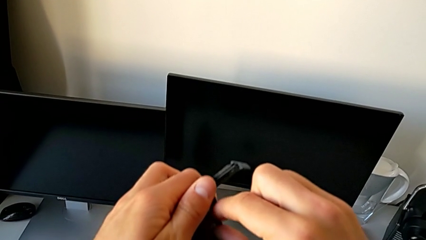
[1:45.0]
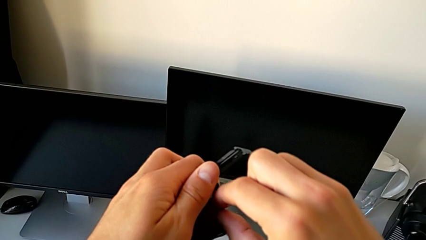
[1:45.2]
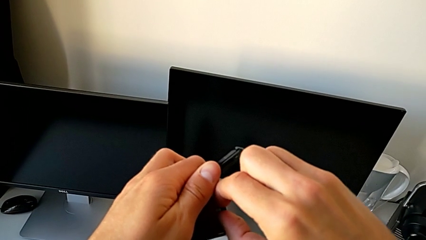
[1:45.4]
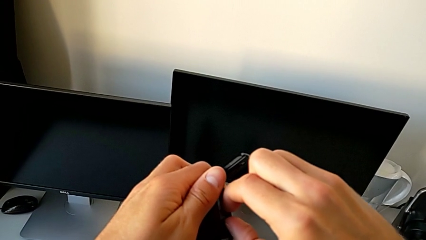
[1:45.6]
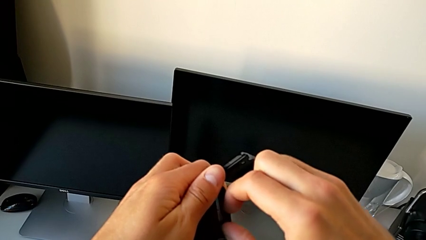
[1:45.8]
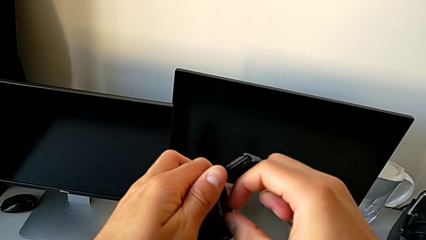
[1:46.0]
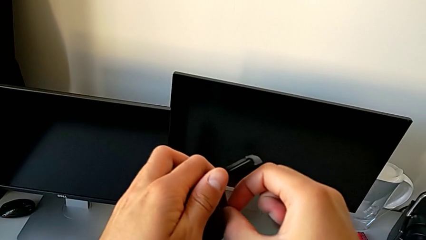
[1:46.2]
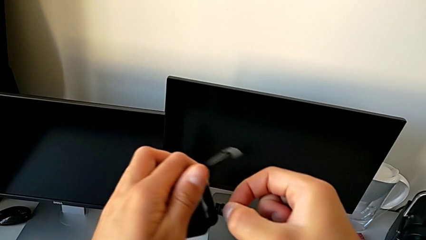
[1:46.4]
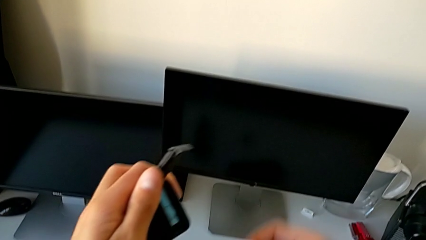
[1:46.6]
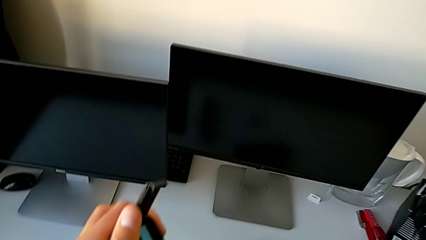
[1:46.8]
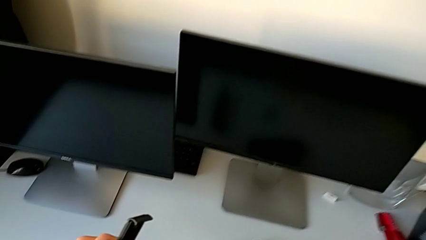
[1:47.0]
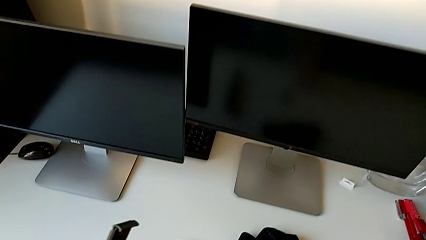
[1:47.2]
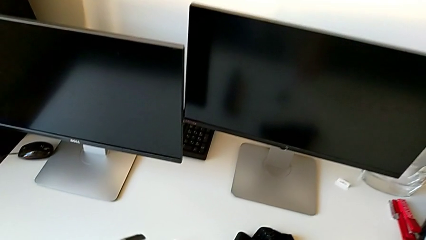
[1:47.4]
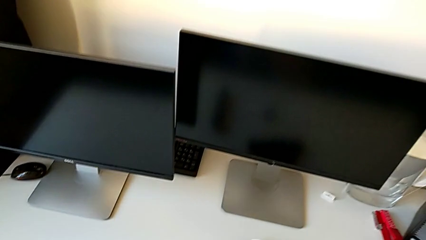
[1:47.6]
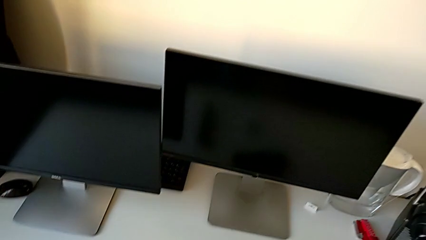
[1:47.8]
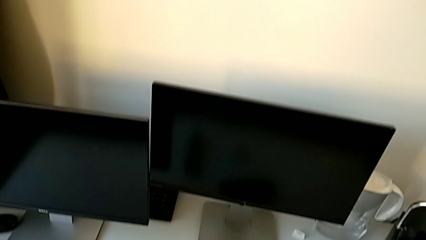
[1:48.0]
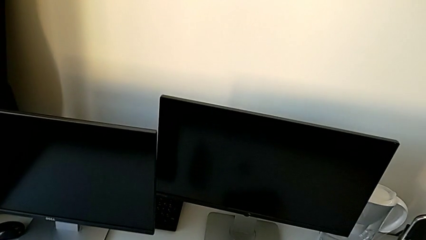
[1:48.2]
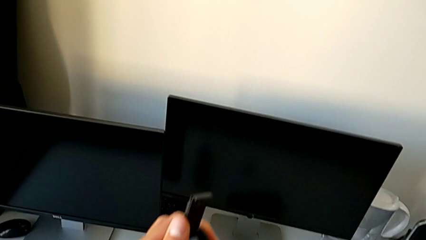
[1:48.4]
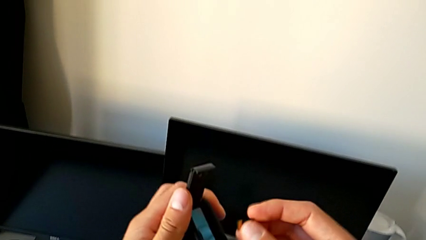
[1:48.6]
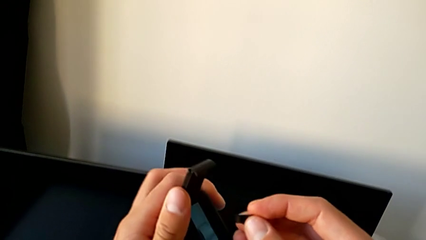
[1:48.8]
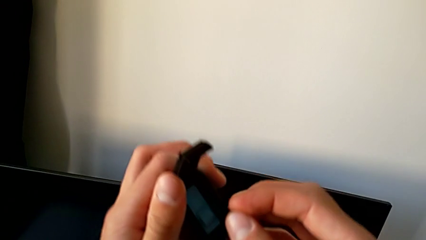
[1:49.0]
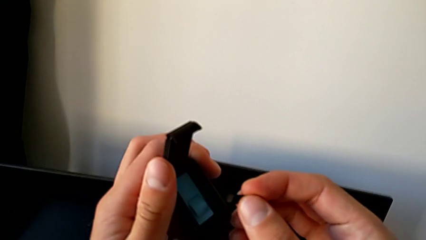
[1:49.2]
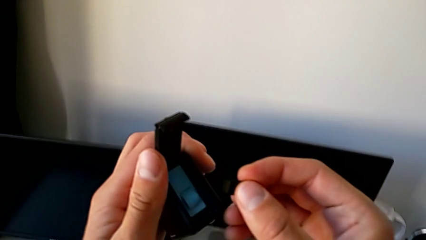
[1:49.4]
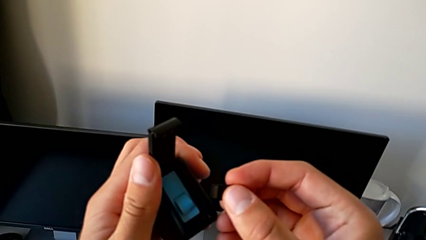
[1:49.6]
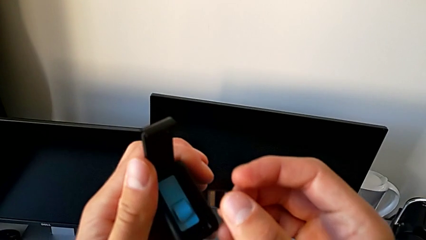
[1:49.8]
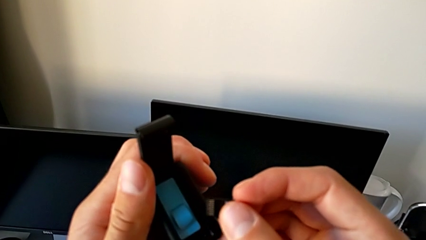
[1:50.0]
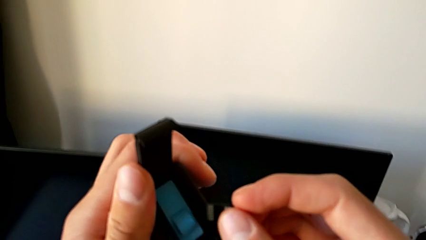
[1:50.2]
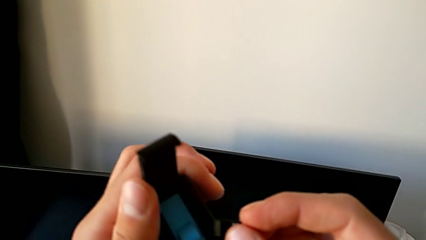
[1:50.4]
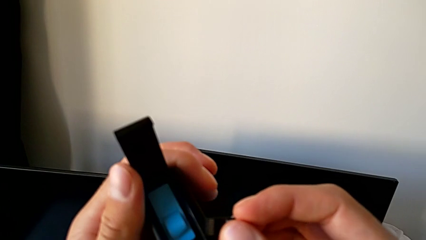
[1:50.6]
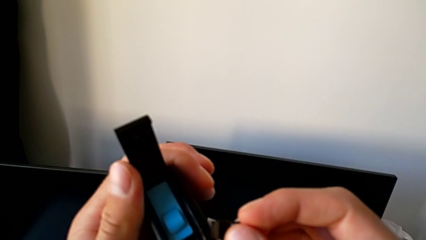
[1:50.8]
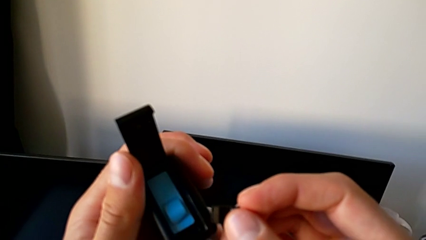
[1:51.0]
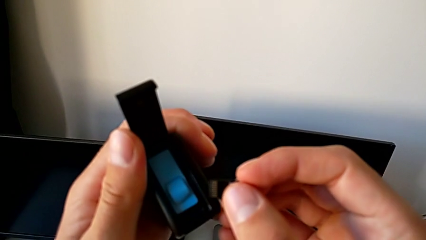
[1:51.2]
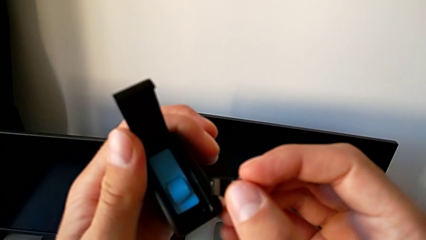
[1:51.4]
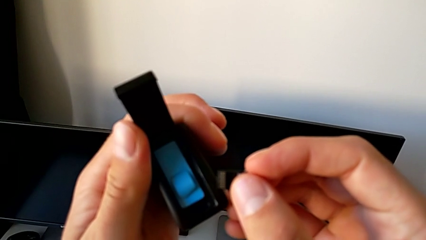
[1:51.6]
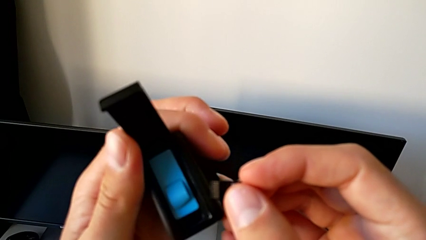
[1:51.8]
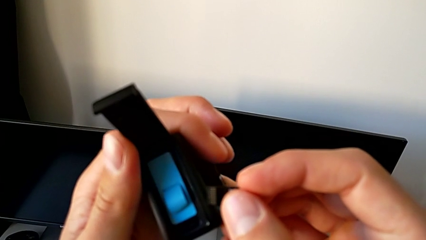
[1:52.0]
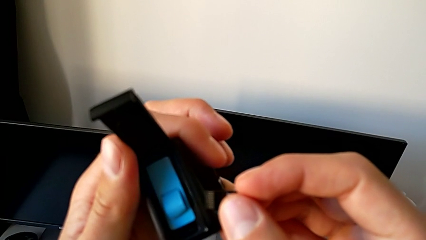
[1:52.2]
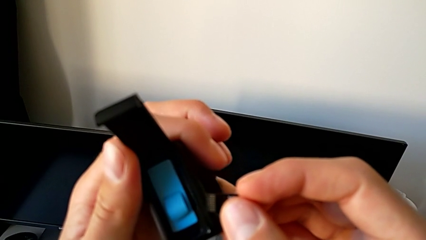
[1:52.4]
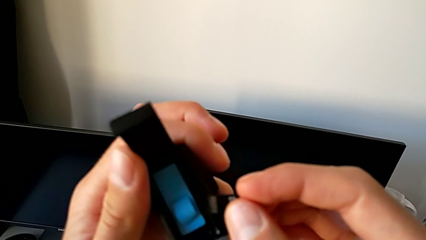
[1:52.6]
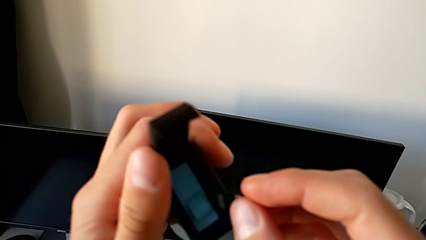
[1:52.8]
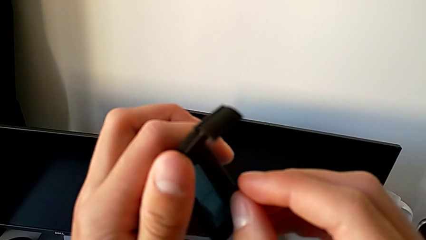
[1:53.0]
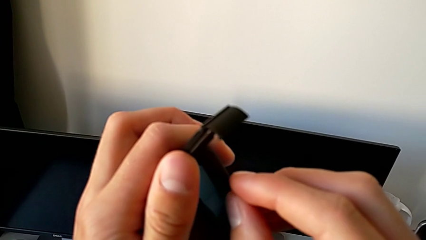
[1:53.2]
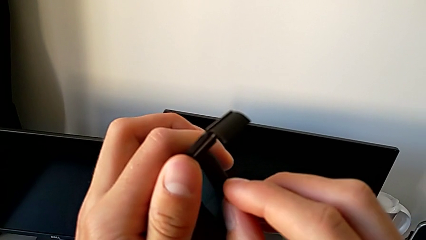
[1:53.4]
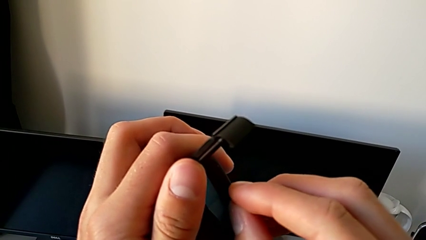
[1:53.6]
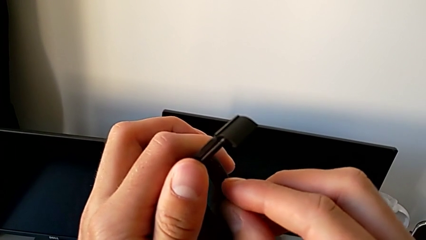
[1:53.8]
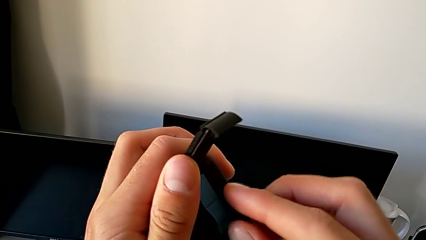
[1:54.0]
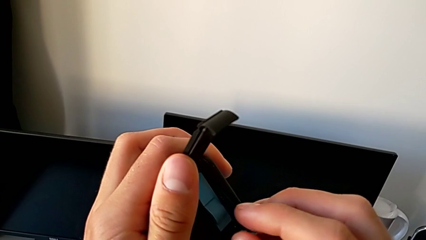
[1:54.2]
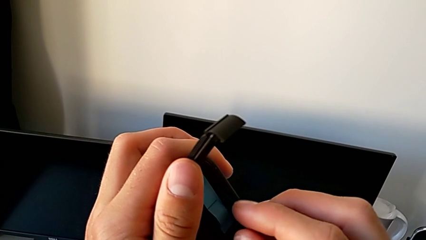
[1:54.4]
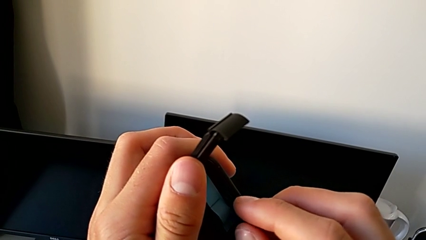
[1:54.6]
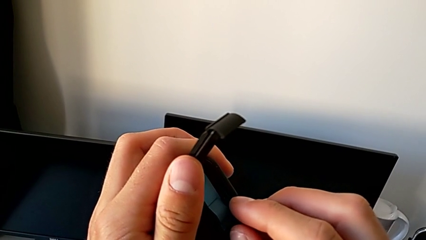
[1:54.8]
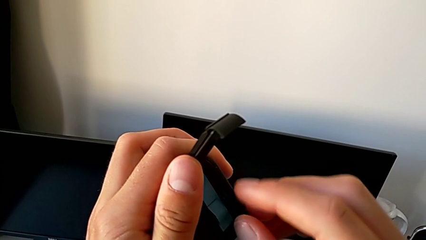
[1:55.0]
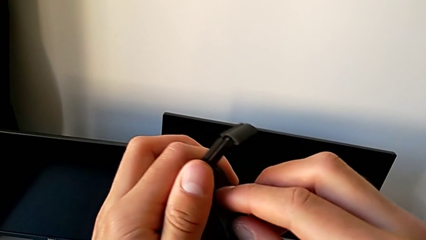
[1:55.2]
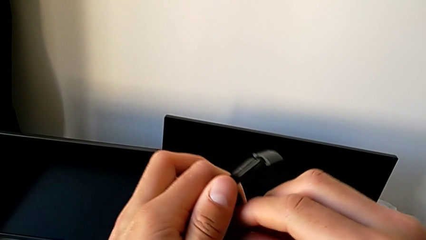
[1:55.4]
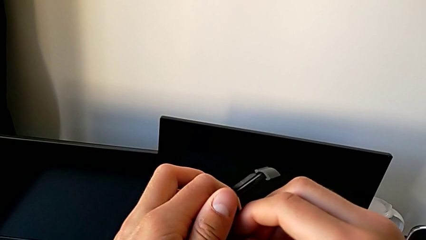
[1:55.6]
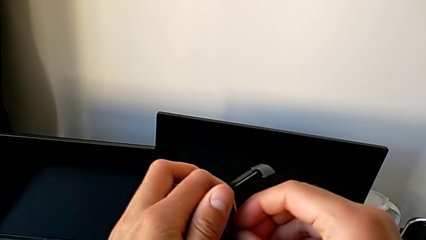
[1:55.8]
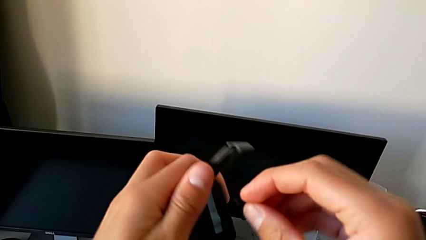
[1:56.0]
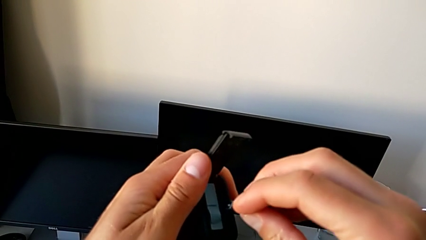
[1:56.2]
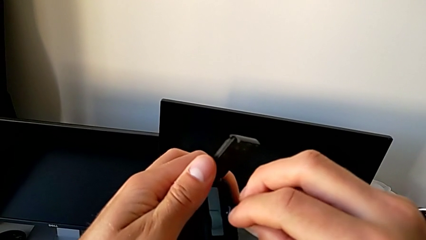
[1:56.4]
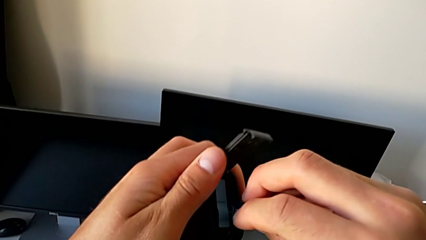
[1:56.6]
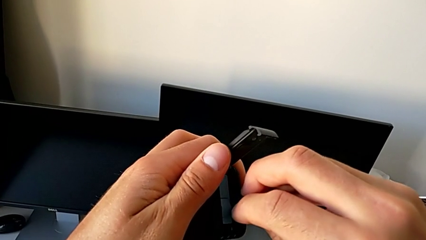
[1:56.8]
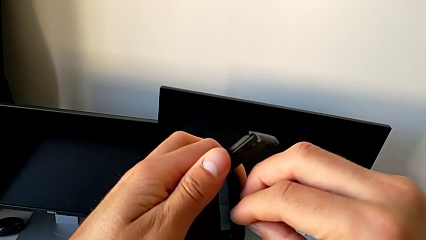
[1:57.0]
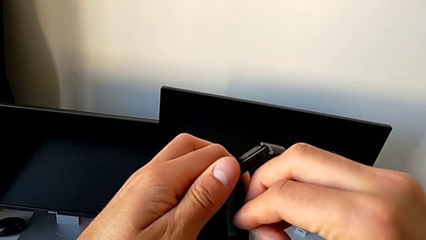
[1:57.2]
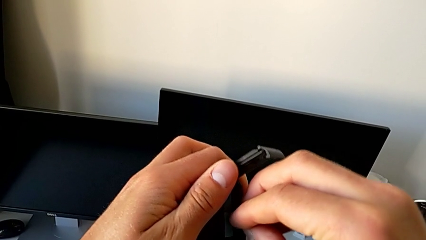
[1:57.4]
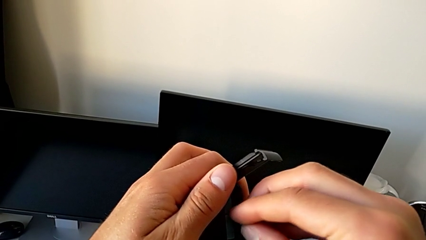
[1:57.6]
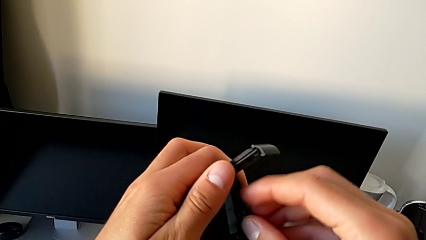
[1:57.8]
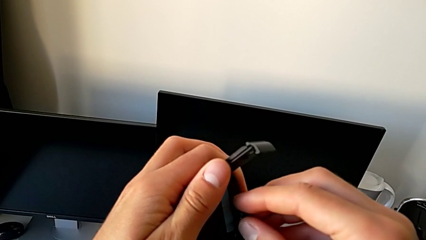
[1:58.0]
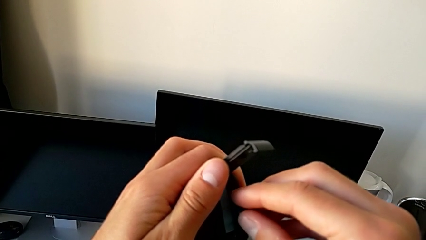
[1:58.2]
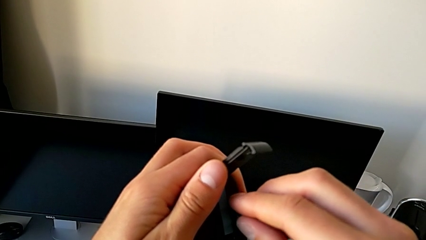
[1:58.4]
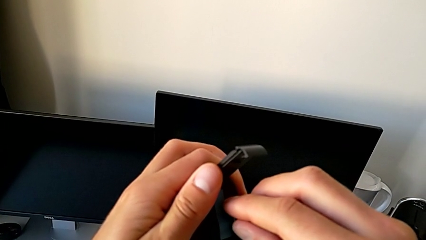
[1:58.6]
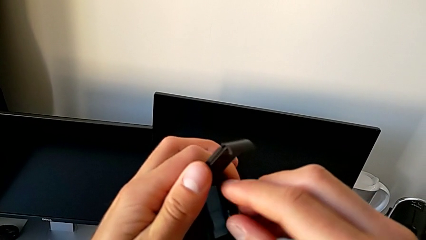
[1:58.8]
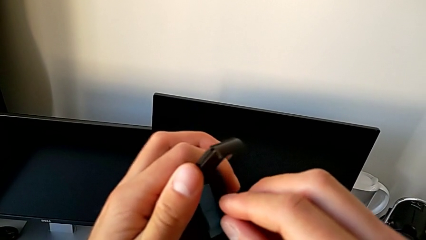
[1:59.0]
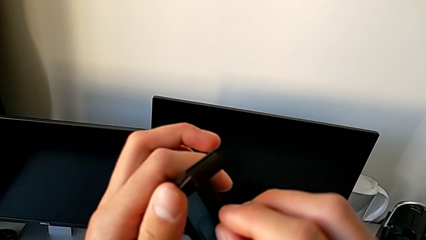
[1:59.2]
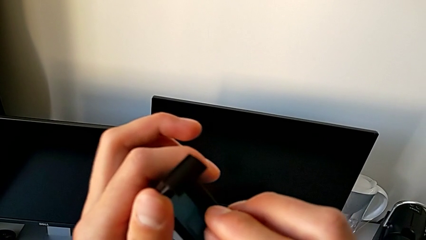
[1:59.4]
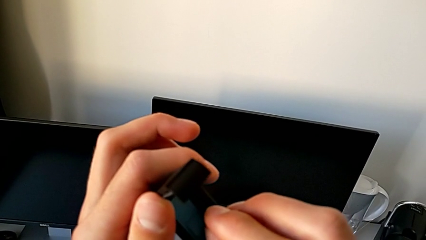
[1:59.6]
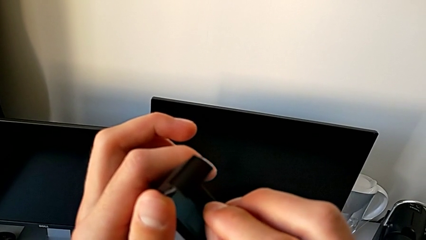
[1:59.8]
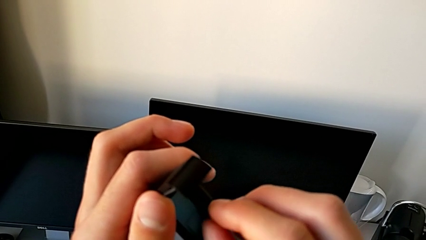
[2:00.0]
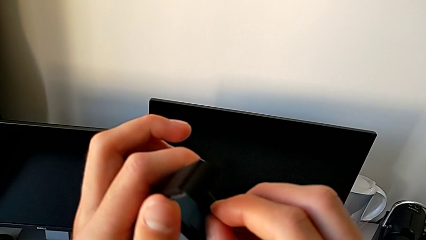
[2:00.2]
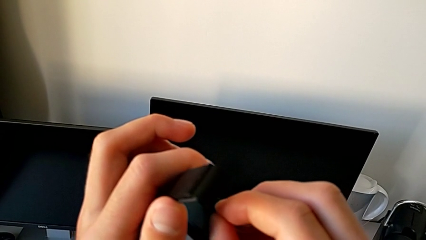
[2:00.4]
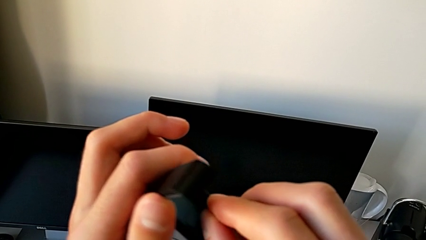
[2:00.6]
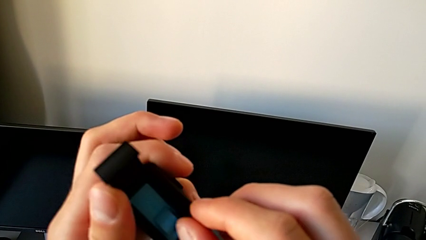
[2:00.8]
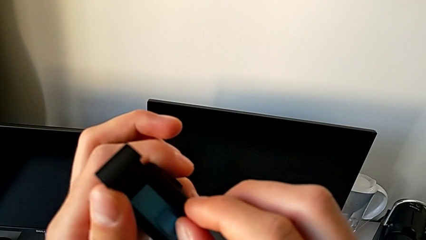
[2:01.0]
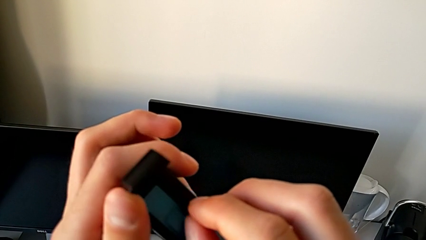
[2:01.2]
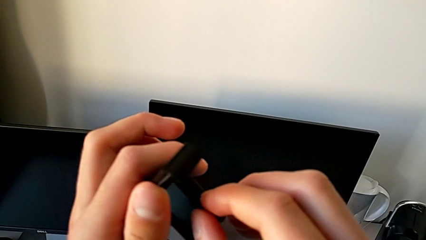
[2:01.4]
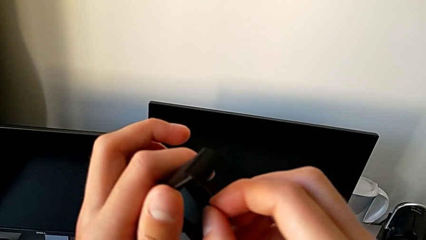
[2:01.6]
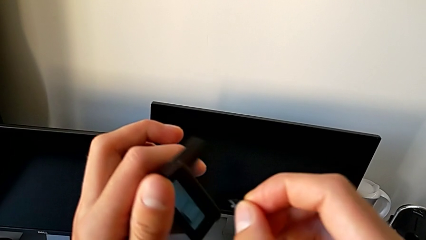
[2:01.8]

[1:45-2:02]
The camera wearer is changing the SD card. They withdraw the SD card, place it and begin to wrongly insert the new SD card on the wrong way.
